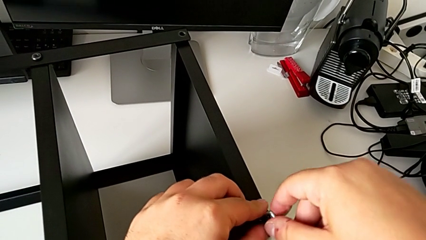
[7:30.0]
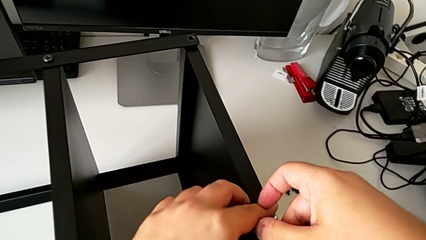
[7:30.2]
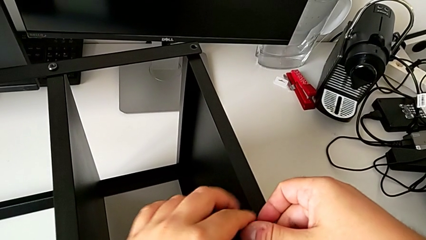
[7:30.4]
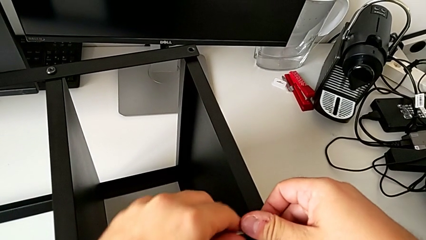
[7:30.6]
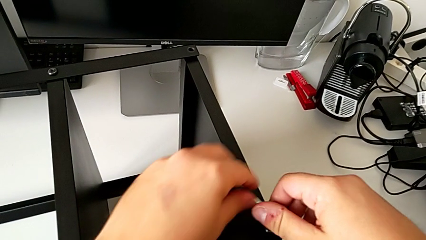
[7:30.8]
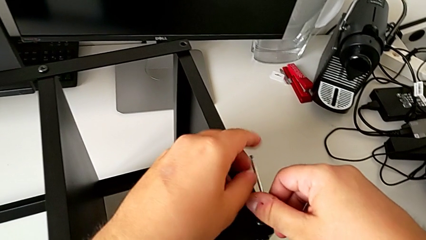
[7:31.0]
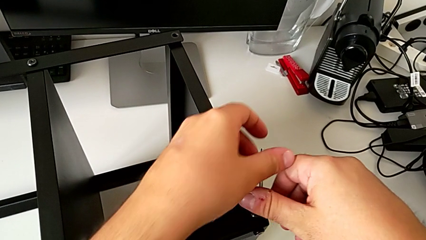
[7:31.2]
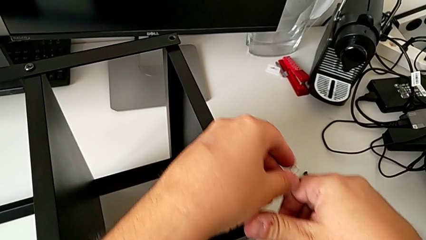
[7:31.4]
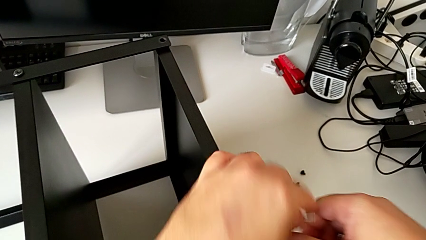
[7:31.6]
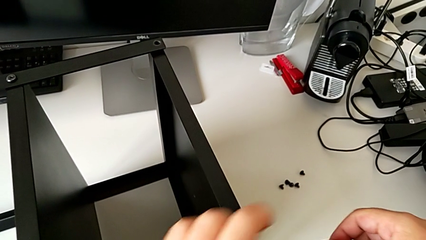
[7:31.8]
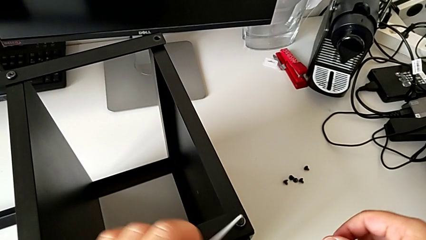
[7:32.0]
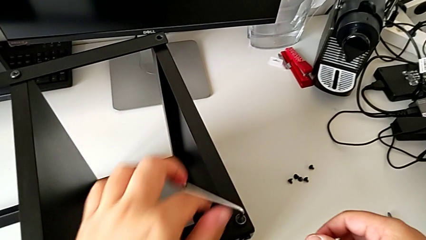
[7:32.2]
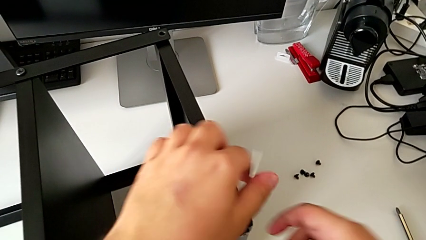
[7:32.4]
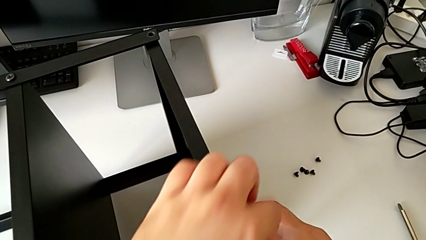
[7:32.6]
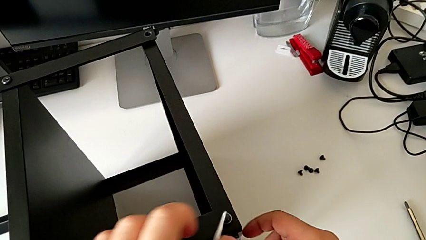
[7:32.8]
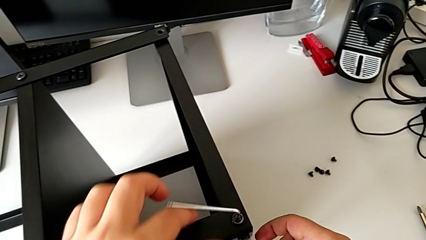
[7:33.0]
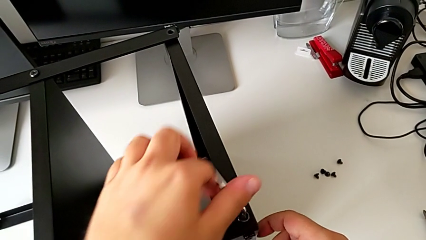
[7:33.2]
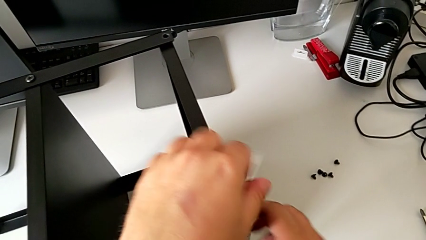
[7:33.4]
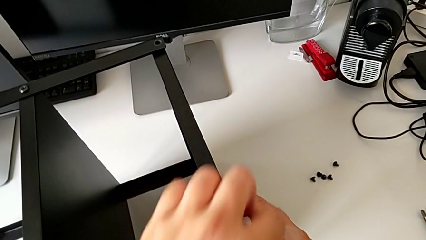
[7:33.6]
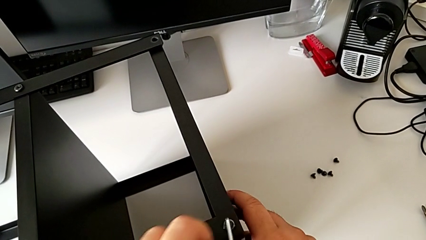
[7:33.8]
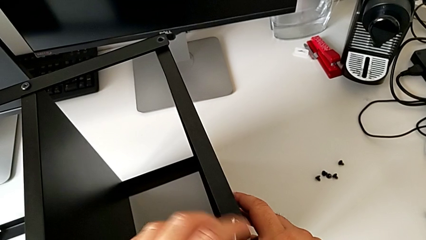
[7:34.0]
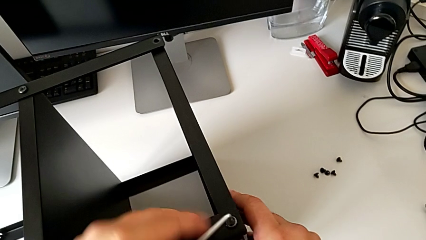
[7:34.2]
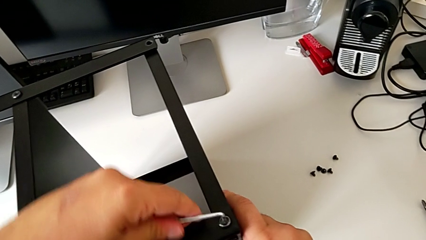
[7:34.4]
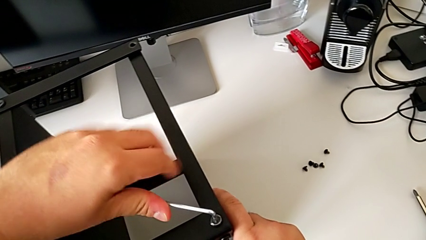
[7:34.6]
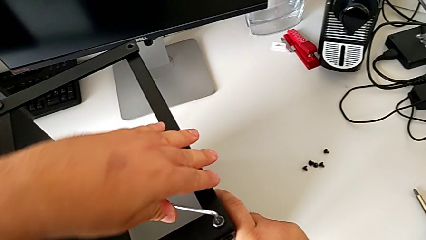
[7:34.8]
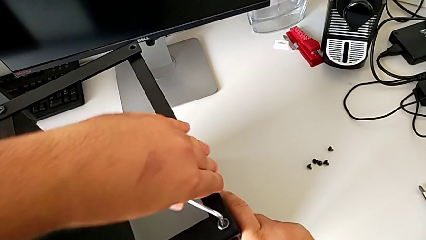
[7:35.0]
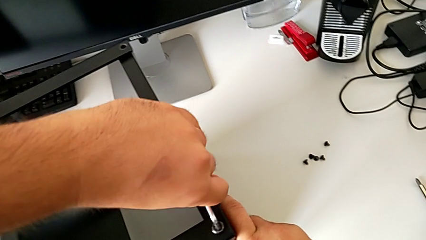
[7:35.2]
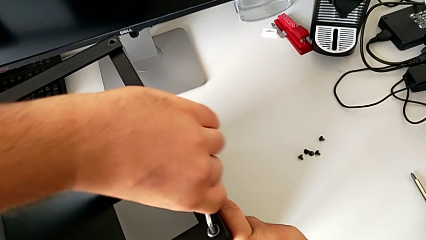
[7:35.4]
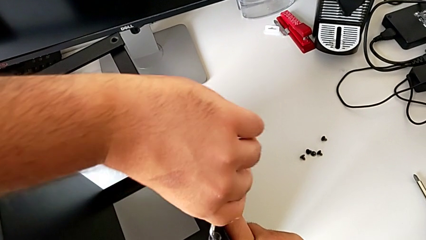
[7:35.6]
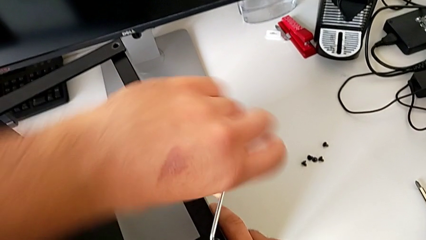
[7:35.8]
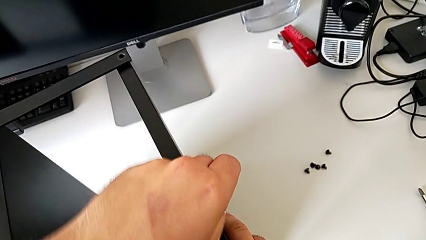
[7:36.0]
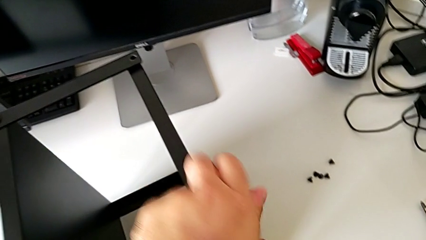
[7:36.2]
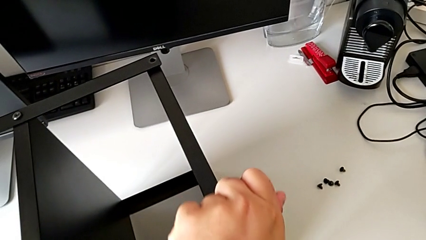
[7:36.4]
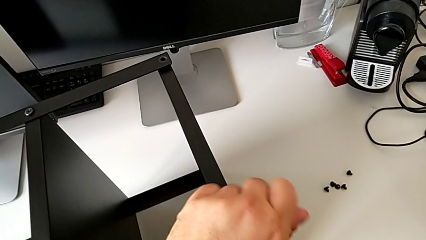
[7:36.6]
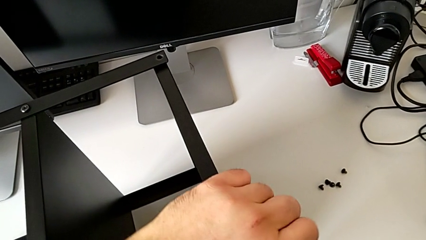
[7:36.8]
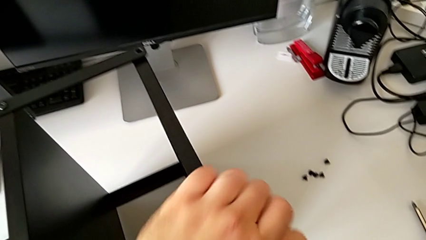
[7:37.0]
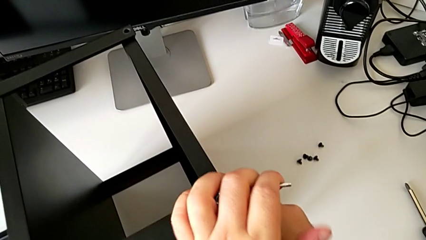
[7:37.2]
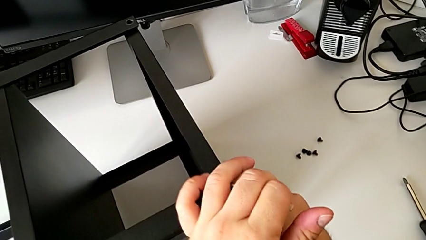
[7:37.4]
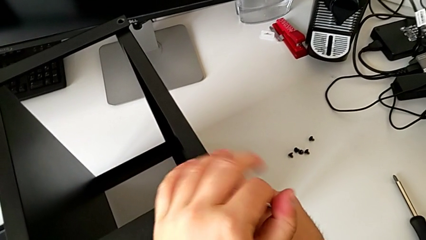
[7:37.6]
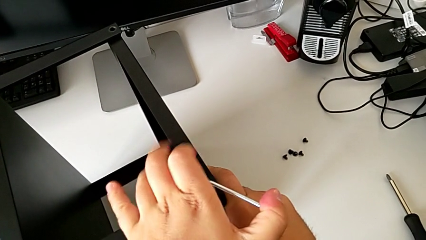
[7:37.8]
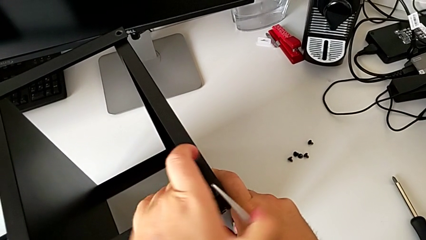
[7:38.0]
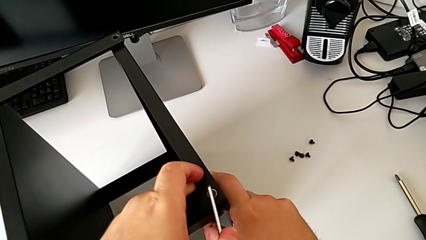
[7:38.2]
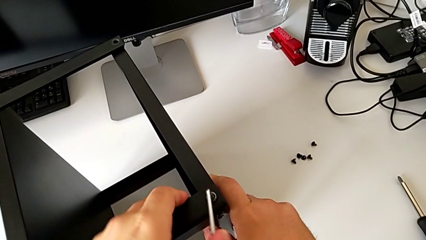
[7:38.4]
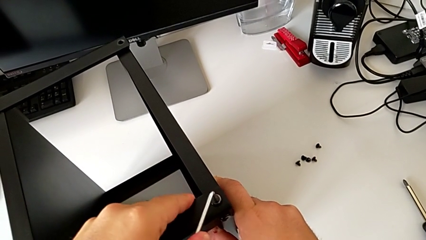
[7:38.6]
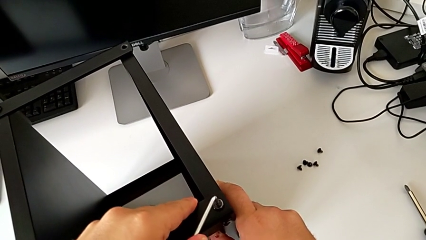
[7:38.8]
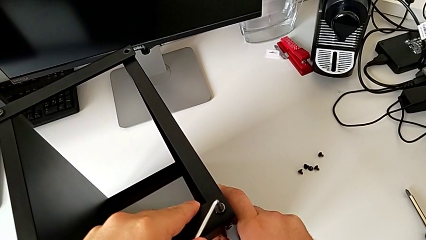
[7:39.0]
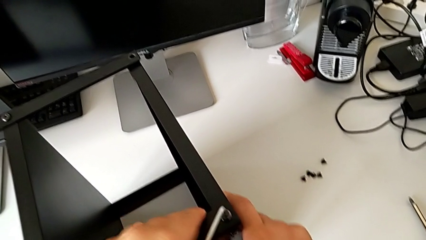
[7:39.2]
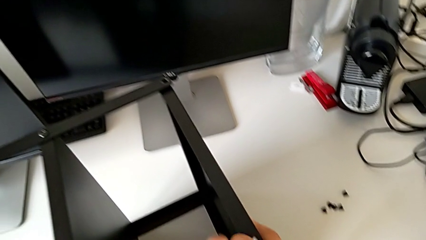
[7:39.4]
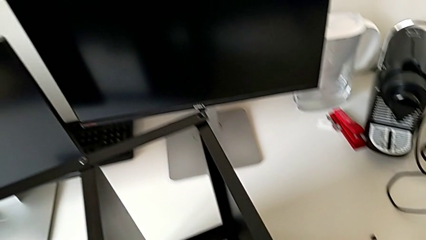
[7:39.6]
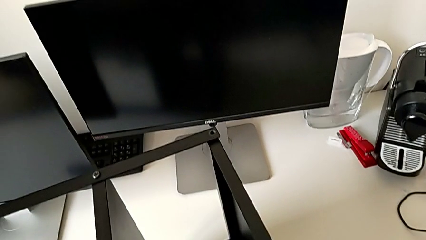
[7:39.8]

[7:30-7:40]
The camera wearer is assembling the second leg of the table. They keep screwing the hex socket head.

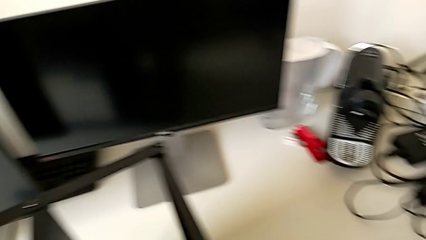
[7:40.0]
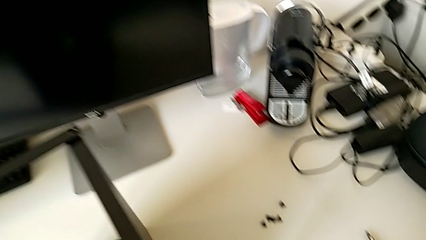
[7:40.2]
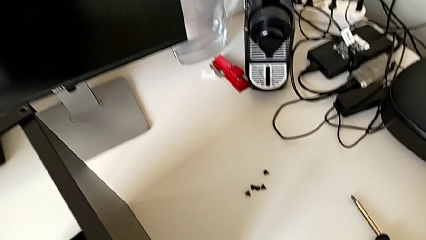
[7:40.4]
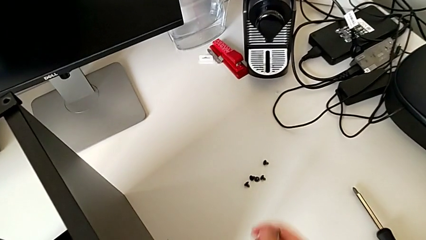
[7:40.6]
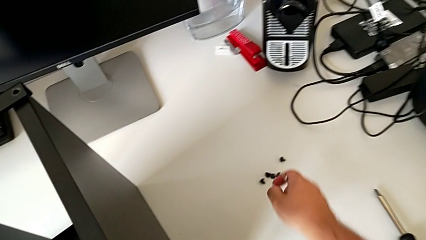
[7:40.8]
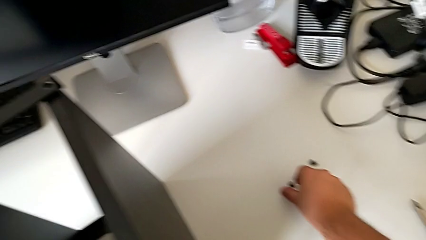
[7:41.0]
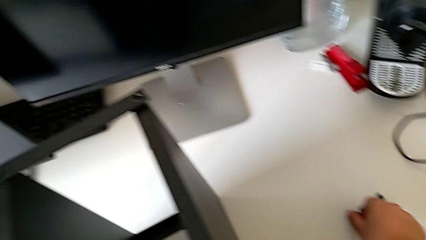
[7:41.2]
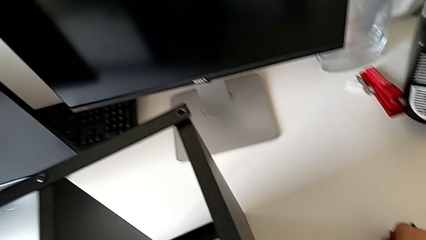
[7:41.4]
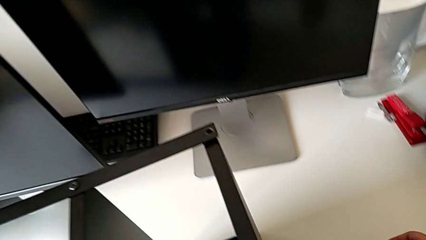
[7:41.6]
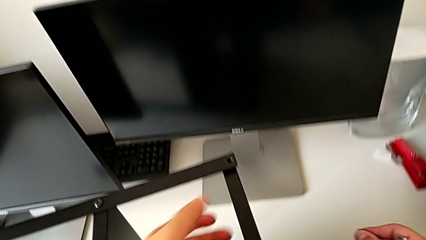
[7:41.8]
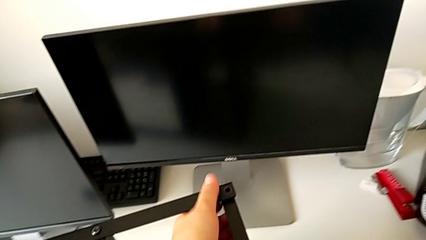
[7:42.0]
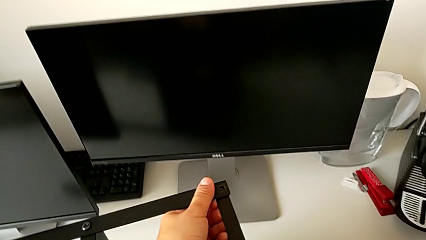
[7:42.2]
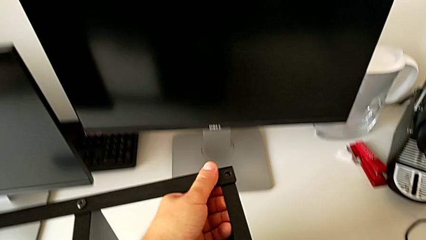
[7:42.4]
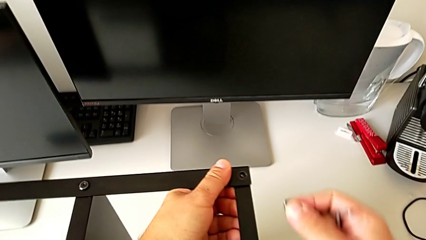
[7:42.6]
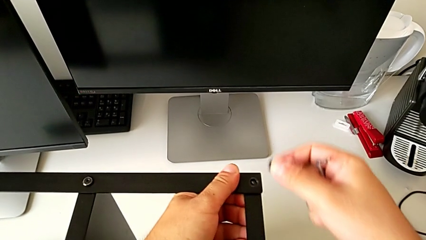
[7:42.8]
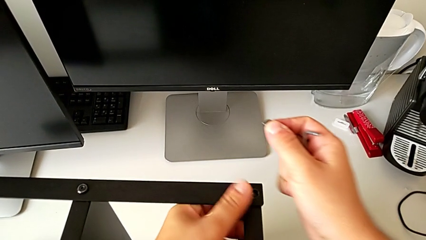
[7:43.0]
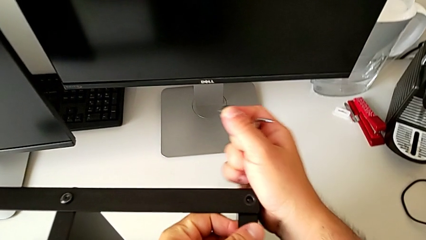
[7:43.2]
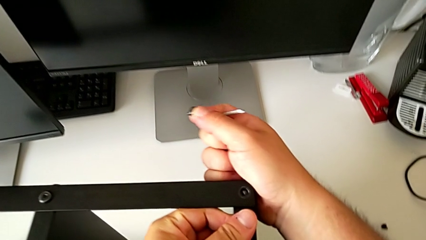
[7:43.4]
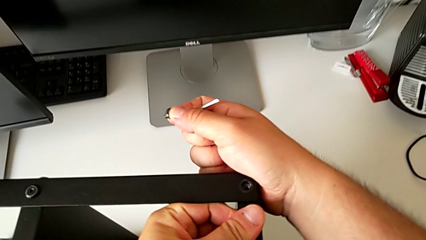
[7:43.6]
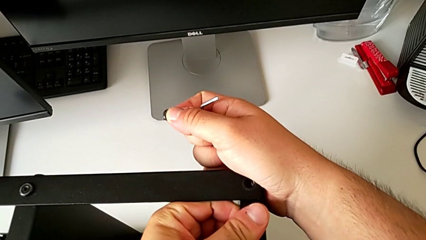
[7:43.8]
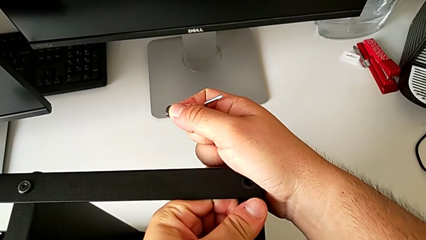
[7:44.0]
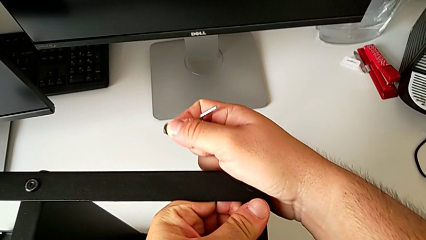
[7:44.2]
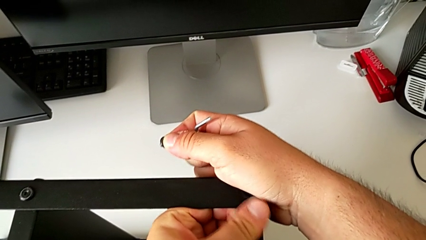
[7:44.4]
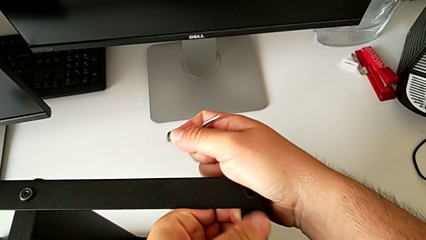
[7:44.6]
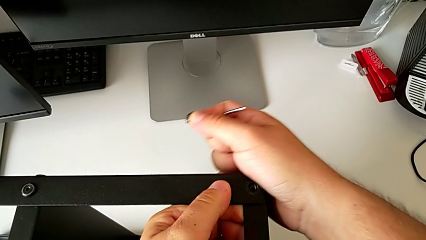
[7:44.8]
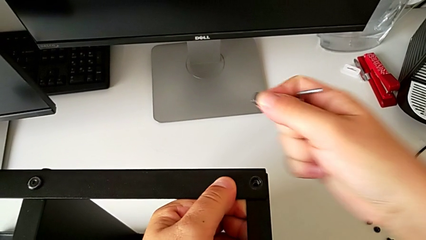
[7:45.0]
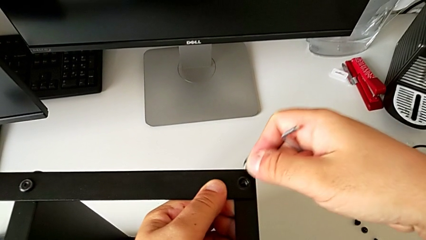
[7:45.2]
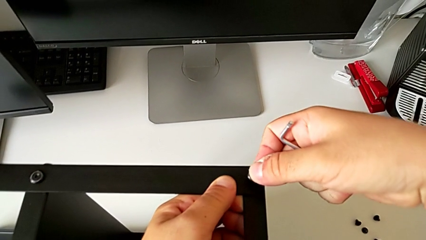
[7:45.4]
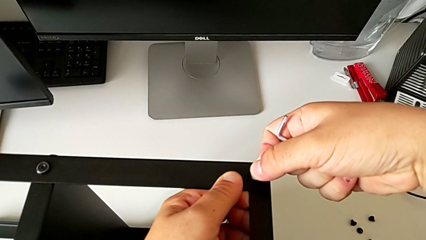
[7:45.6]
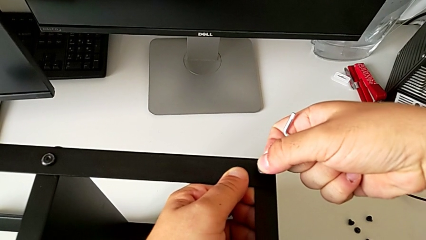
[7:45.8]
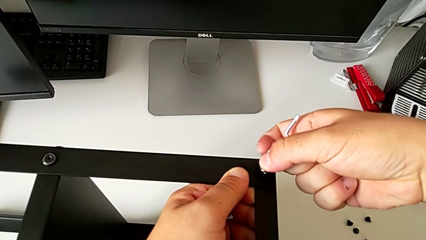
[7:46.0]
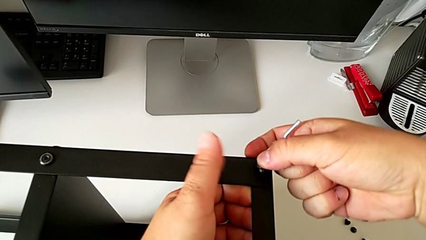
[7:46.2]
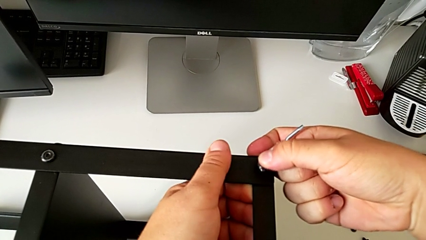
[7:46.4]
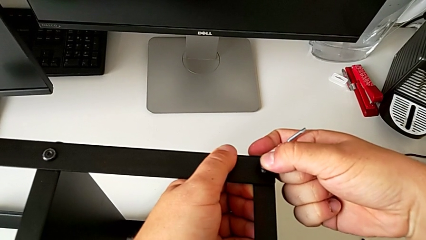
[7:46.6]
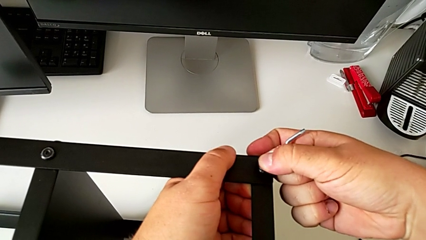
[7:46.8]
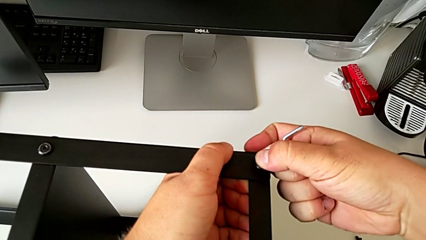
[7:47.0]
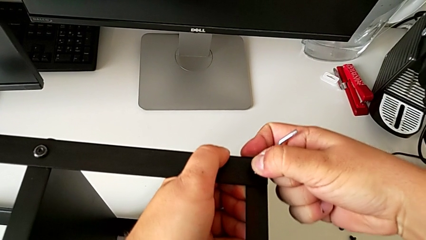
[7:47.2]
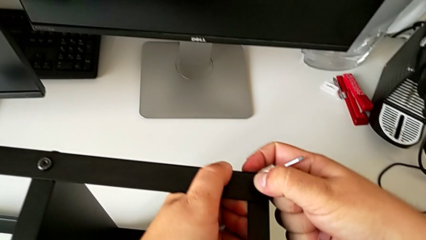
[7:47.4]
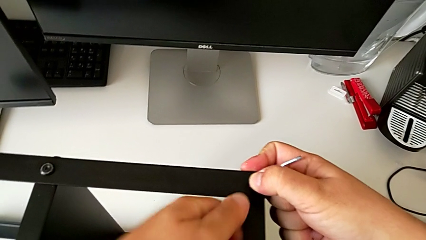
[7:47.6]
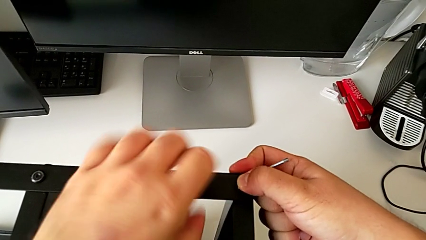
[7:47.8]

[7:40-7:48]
The camera wearer is assembling the table to the third leg. They grab the hex socket head and begin to insert it.
